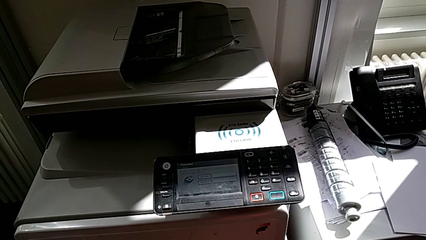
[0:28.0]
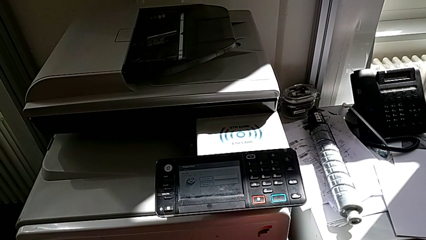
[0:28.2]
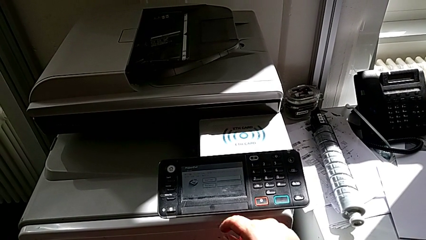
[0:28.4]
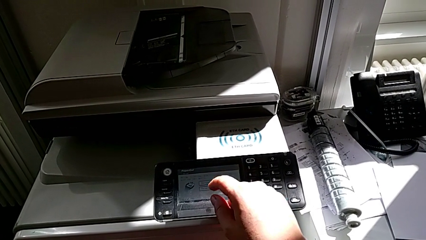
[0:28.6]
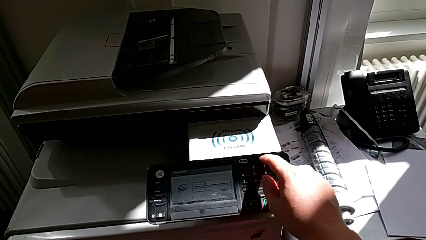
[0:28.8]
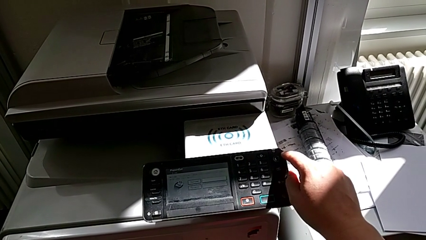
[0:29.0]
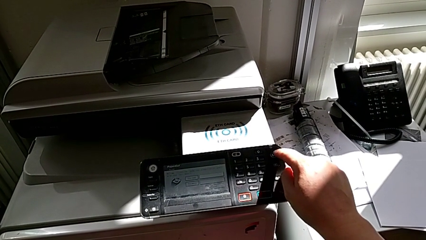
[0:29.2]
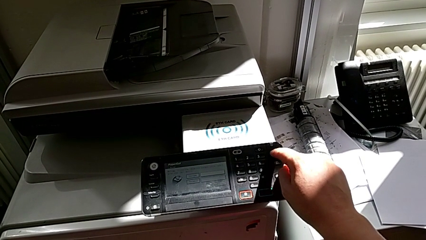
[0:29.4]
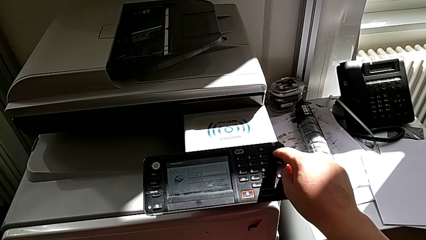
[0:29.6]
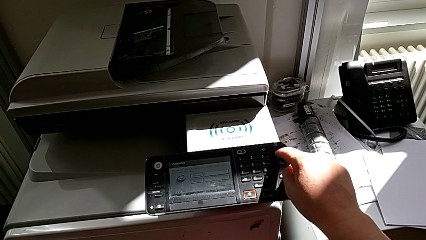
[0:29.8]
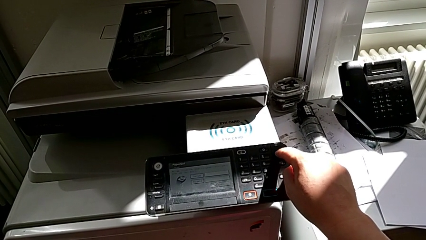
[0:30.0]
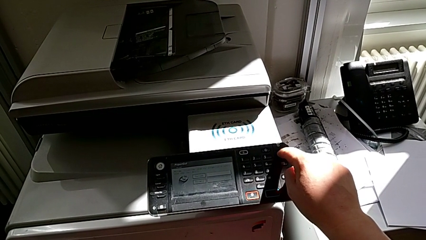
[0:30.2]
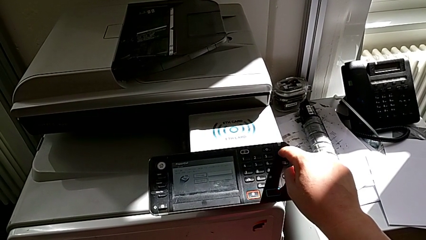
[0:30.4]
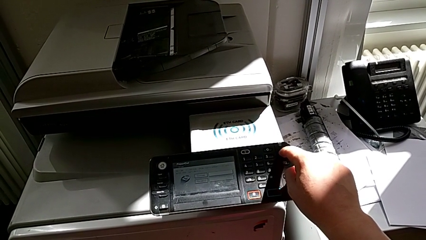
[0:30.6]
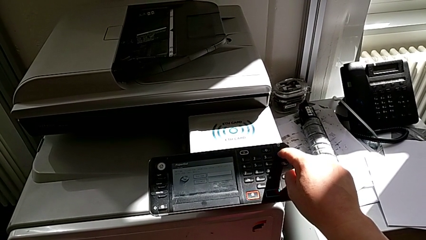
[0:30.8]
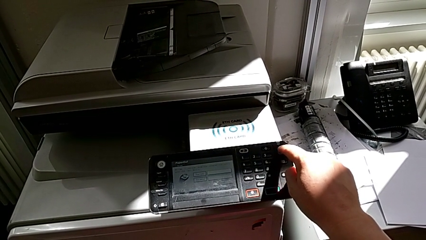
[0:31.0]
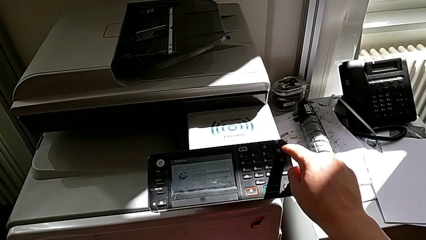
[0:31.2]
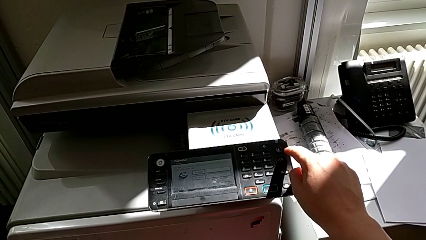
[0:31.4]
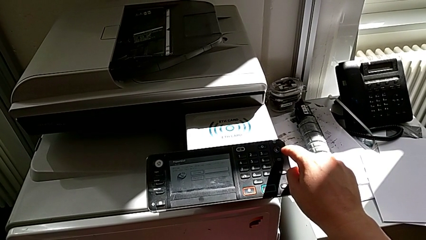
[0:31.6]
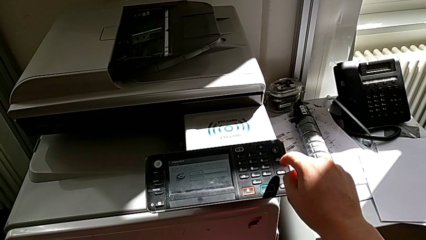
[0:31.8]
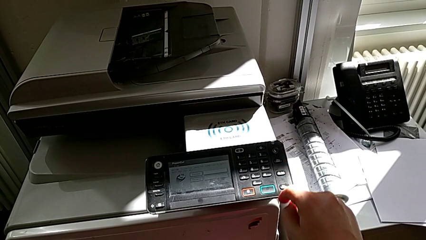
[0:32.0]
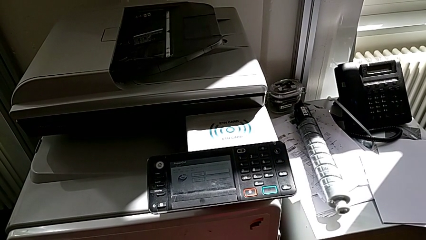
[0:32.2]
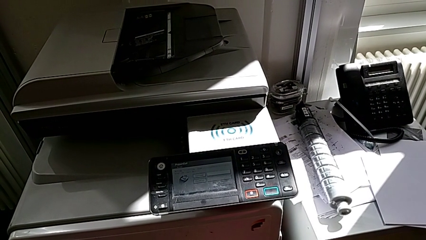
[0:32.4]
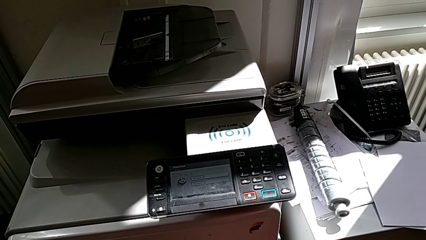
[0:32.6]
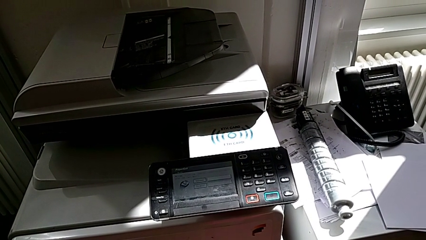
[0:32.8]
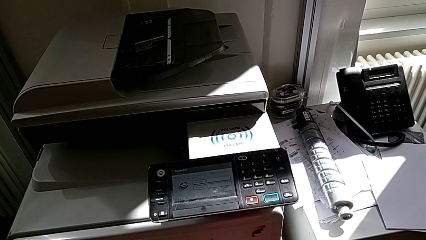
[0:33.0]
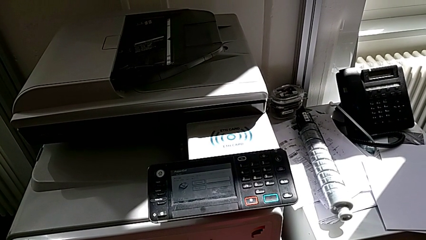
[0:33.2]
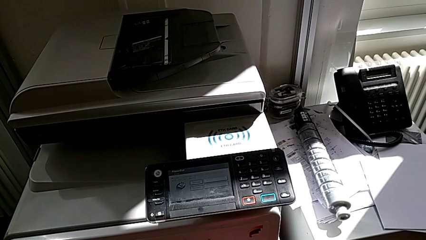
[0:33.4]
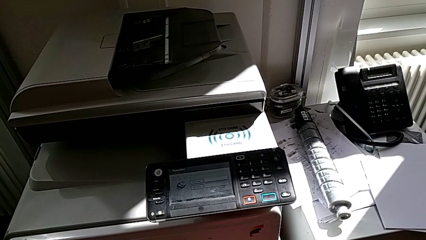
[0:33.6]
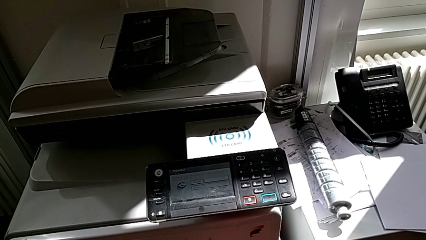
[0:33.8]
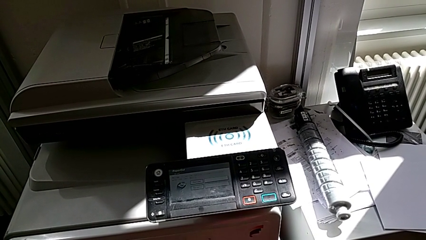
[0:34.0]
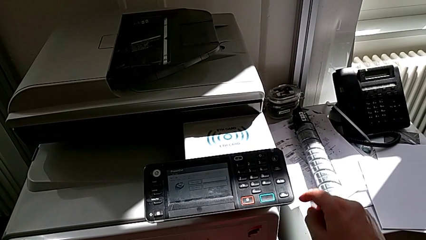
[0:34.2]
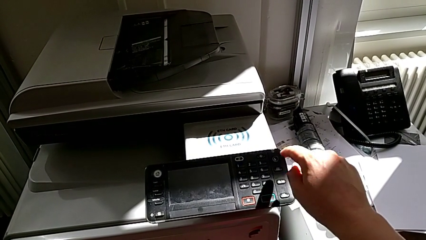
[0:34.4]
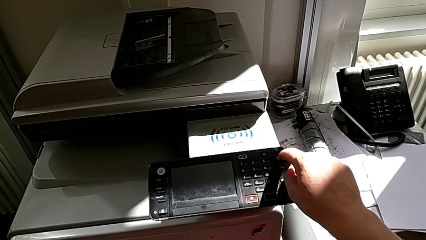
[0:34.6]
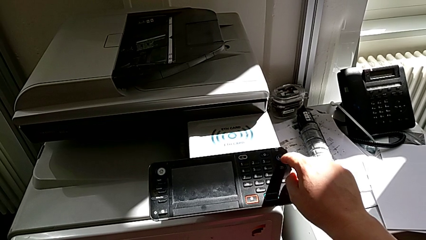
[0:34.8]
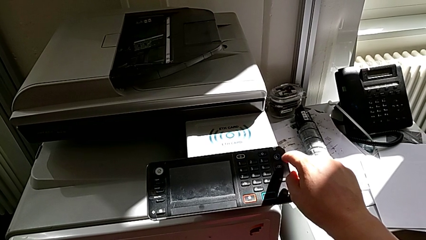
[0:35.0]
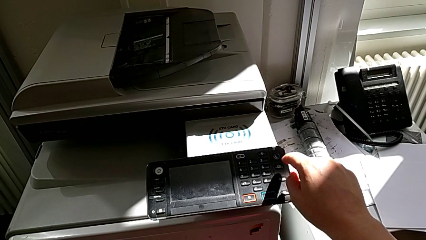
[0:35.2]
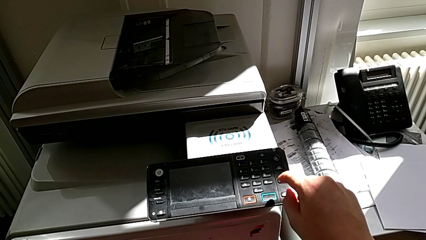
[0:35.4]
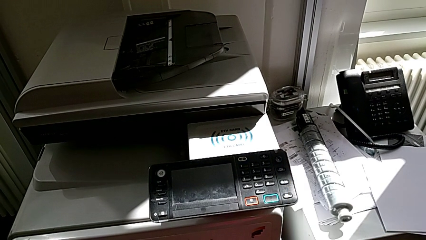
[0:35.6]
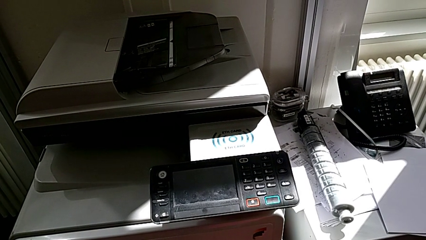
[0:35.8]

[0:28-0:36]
The camera wearer turns off the printer. They press the button and approach the printer.

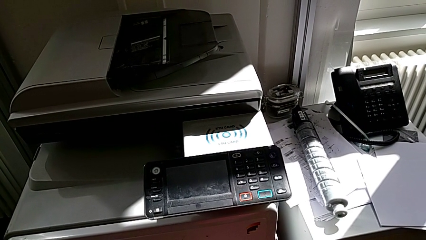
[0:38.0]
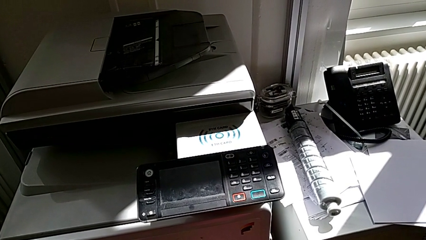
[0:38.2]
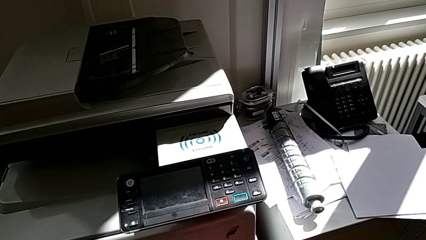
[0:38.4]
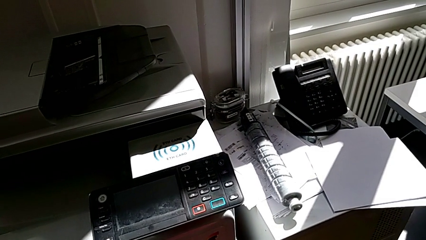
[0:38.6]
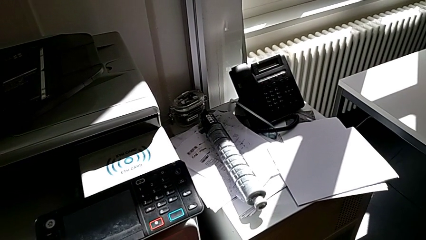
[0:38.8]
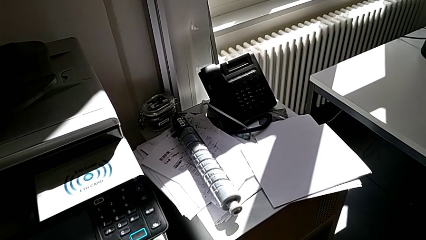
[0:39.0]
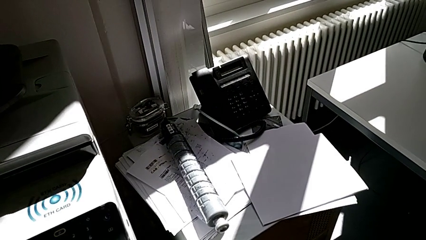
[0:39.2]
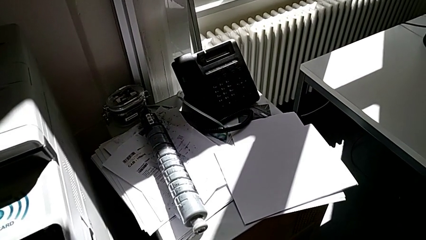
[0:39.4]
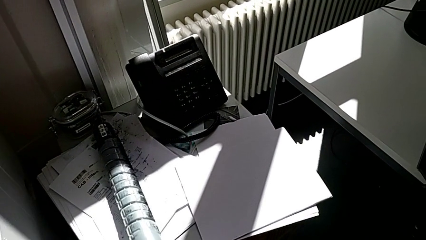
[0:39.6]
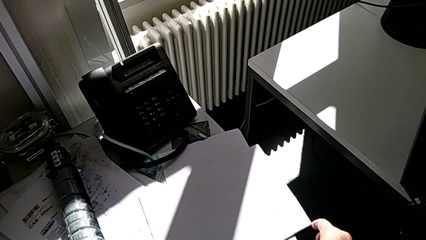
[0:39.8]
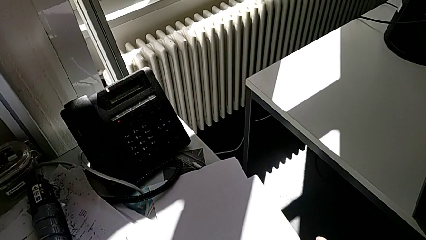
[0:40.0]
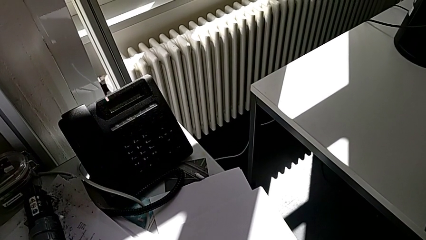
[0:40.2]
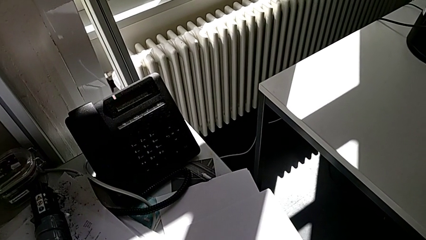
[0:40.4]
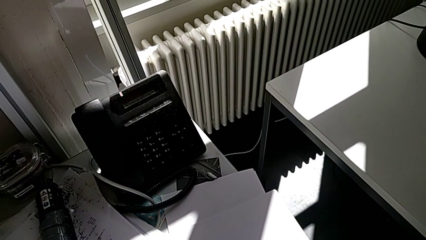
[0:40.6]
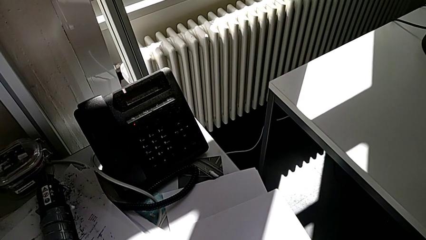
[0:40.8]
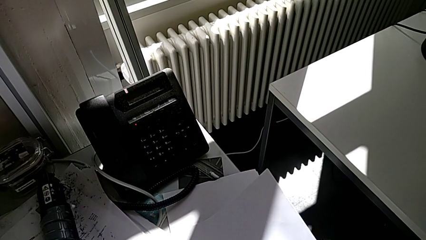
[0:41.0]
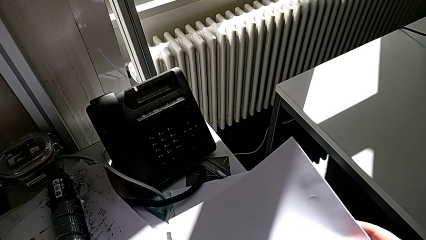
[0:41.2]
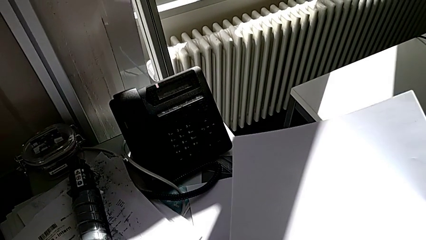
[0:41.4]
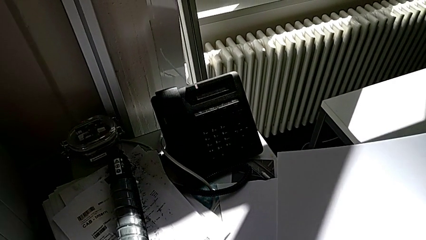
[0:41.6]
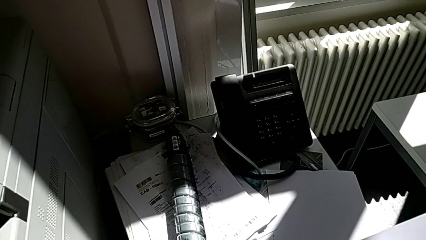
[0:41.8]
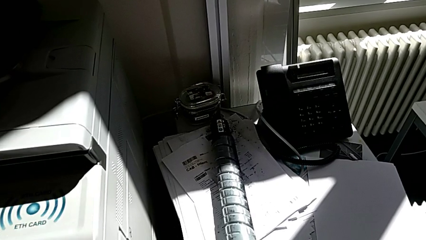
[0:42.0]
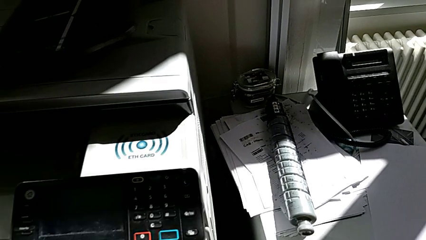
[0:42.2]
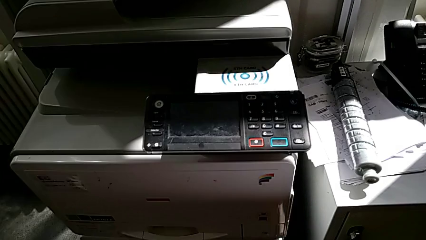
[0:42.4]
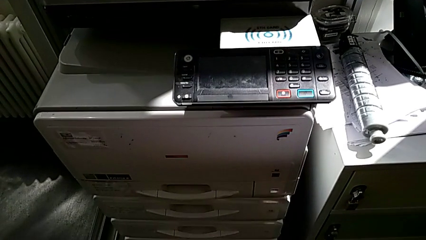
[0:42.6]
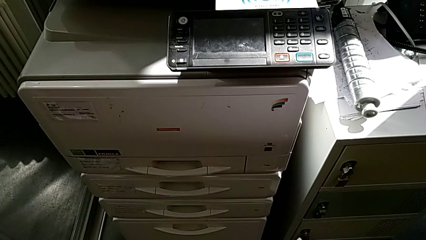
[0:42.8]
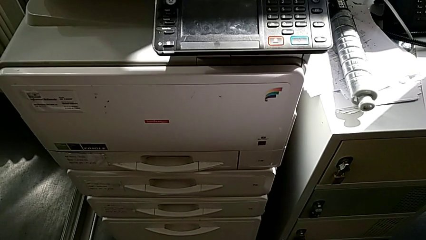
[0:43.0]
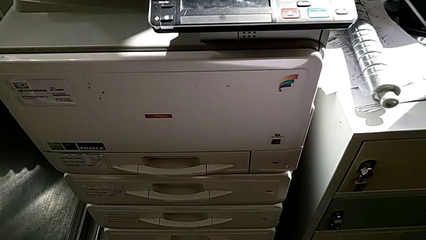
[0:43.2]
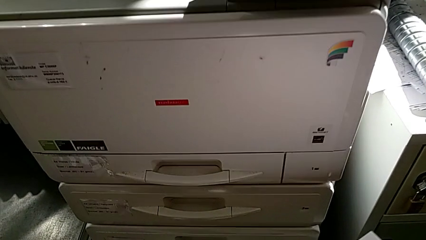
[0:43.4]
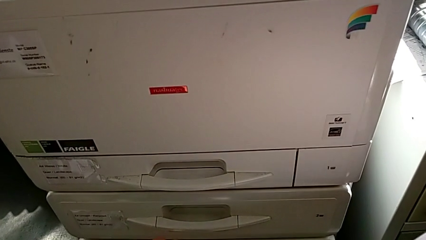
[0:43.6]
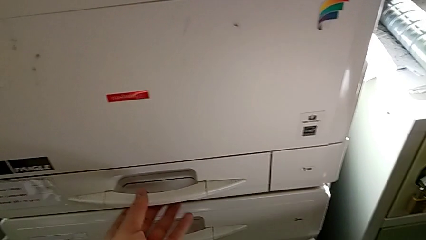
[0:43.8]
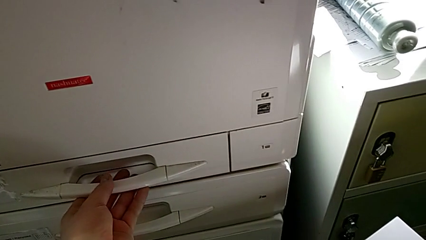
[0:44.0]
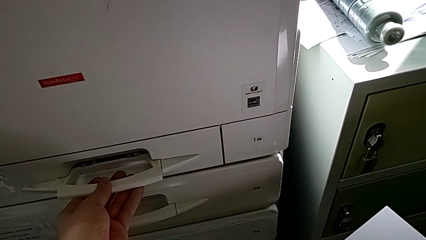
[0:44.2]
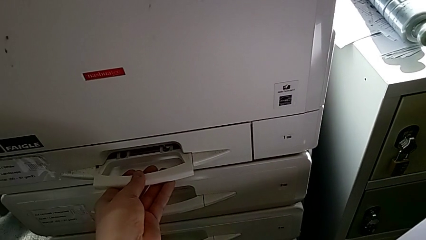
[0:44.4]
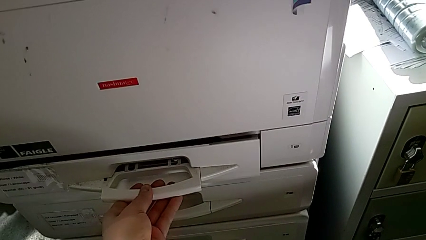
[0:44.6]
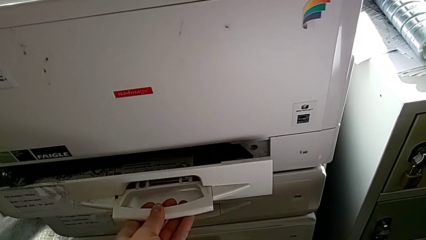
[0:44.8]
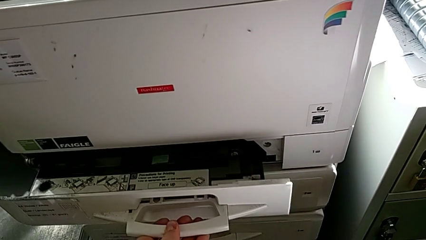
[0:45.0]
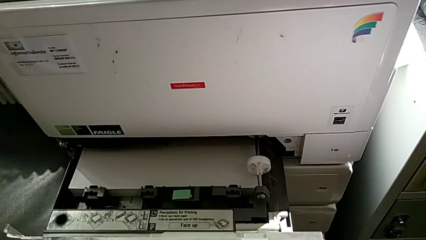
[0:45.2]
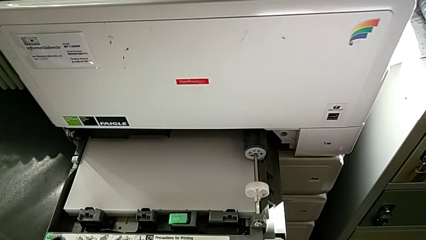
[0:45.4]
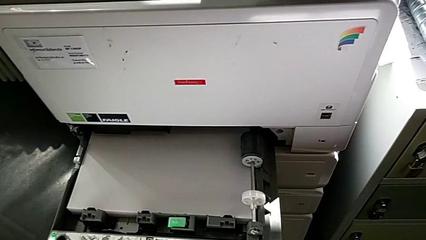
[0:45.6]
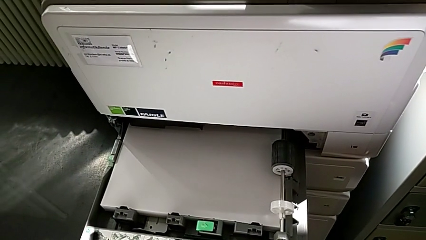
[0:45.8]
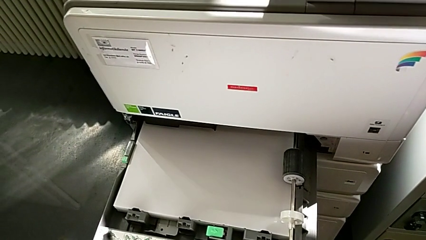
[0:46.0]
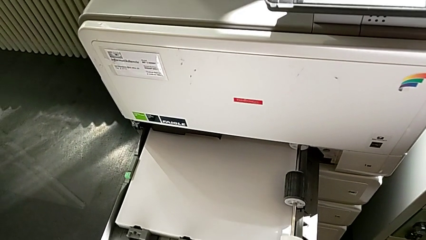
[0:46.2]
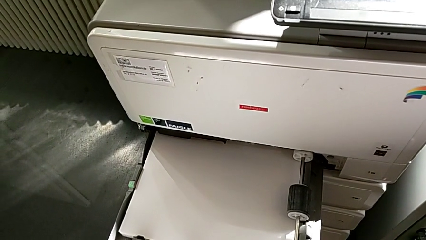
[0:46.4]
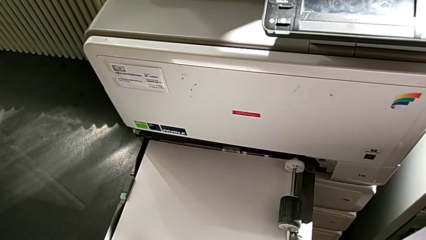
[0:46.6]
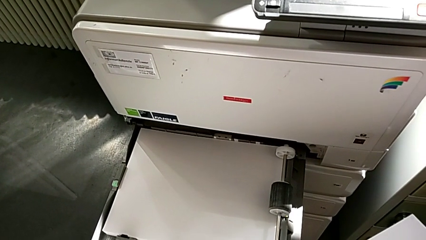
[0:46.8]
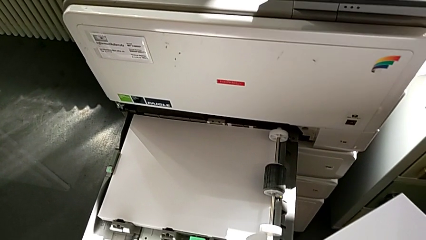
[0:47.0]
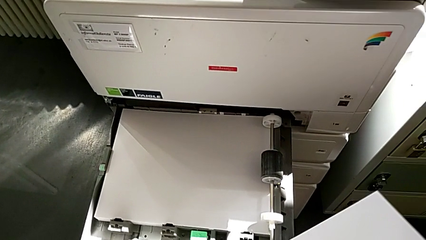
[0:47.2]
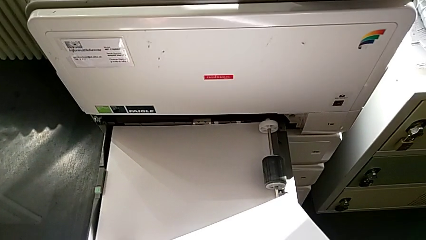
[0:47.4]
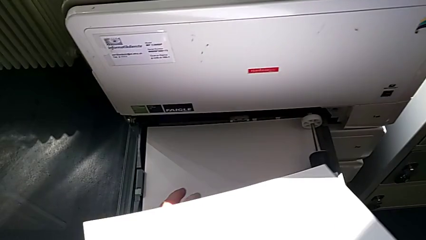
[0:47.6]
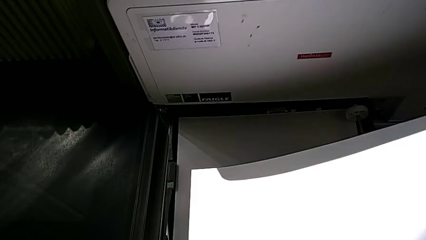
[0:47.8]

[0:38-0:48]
The camera wearer is loading the paper stack into the tray. They grab the paper stack and open the paper tray.
